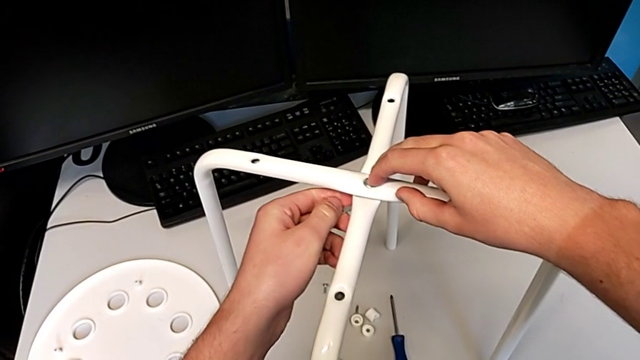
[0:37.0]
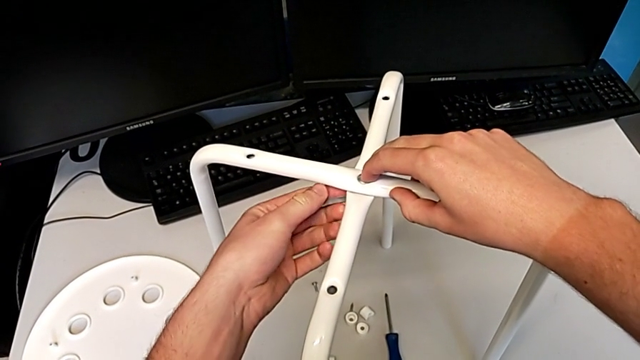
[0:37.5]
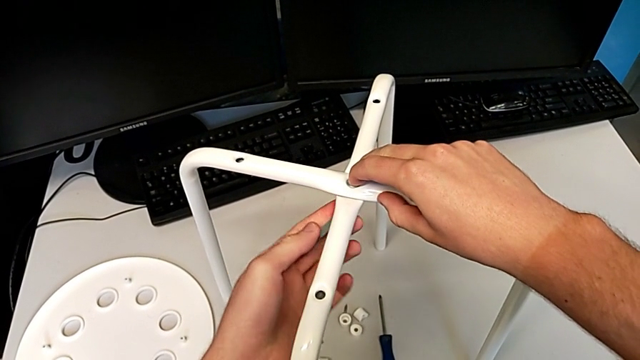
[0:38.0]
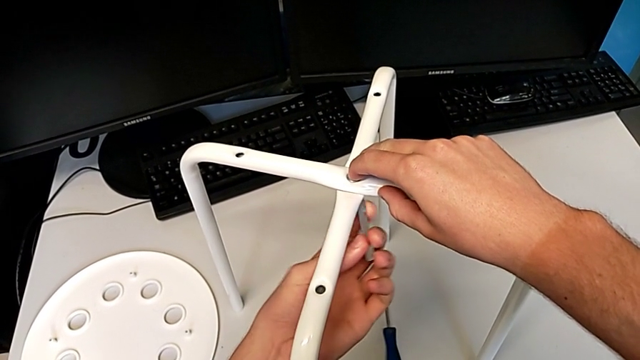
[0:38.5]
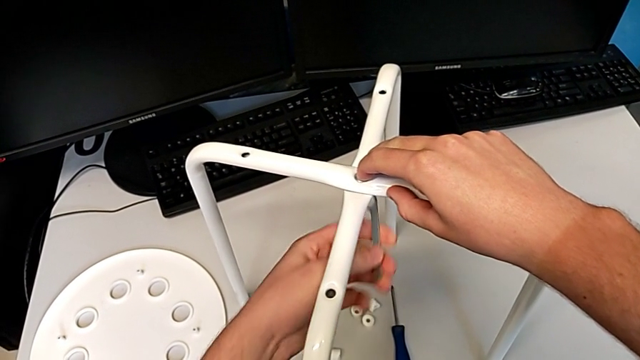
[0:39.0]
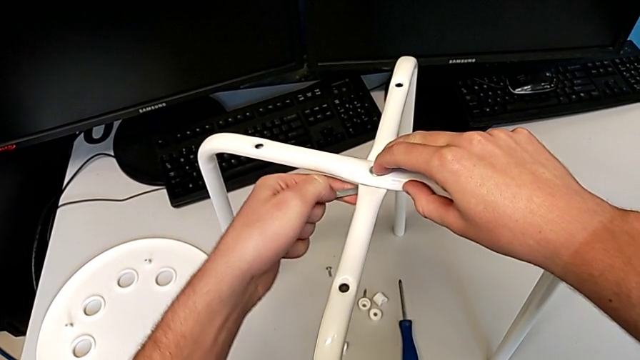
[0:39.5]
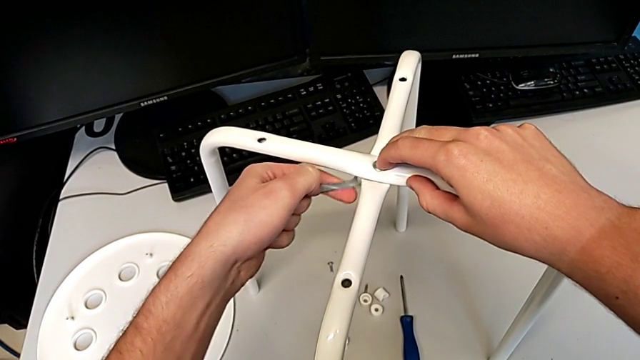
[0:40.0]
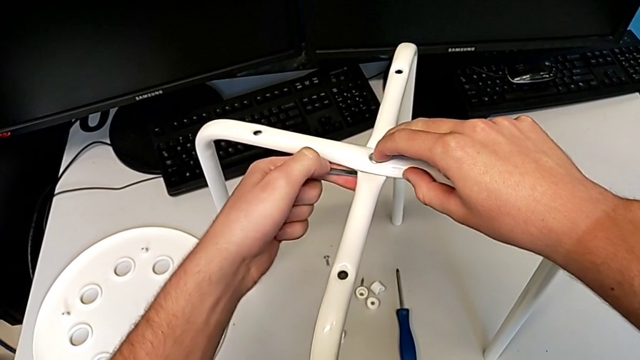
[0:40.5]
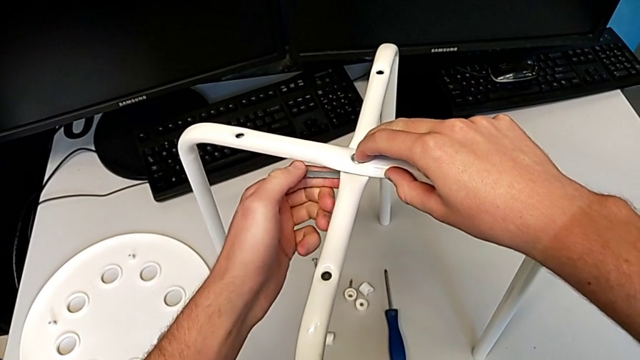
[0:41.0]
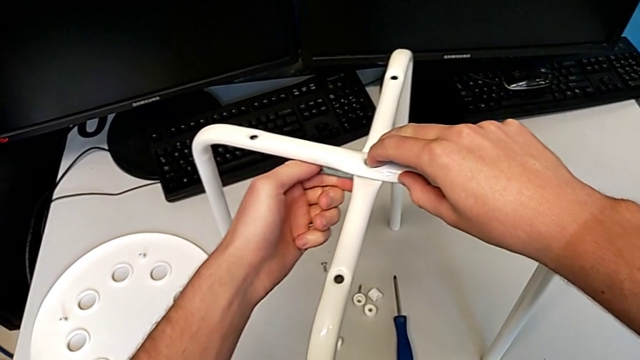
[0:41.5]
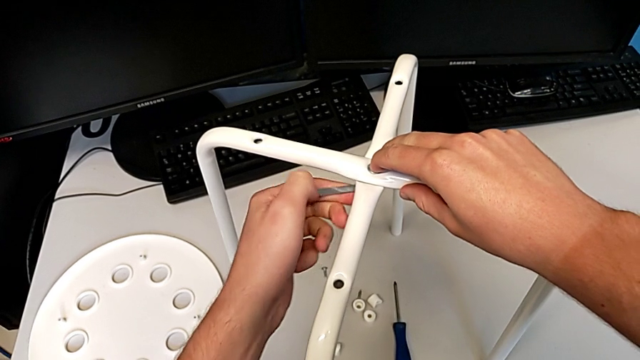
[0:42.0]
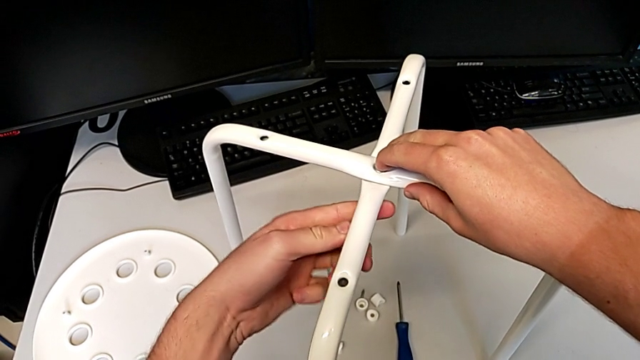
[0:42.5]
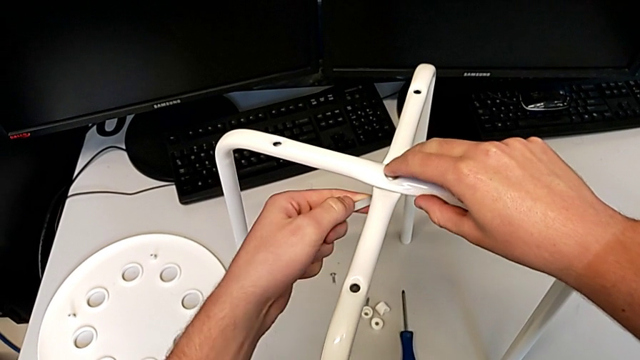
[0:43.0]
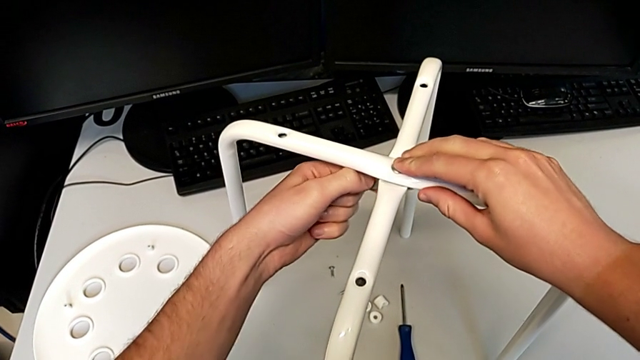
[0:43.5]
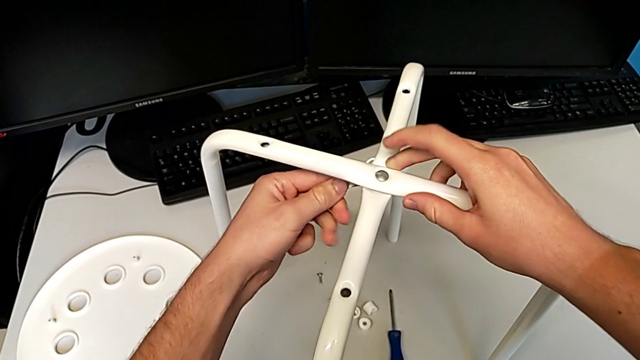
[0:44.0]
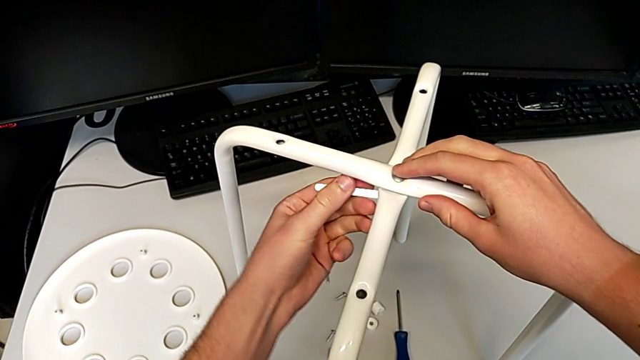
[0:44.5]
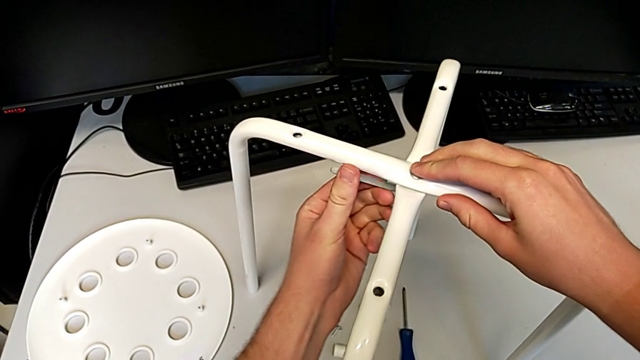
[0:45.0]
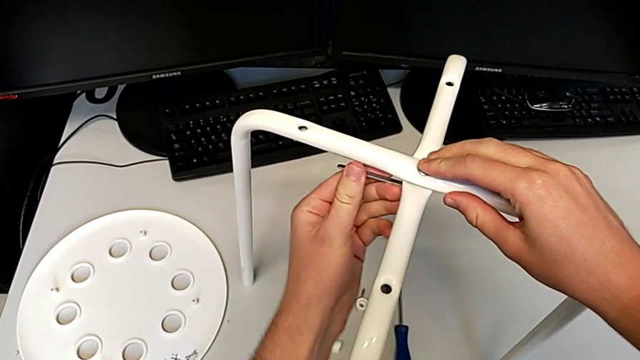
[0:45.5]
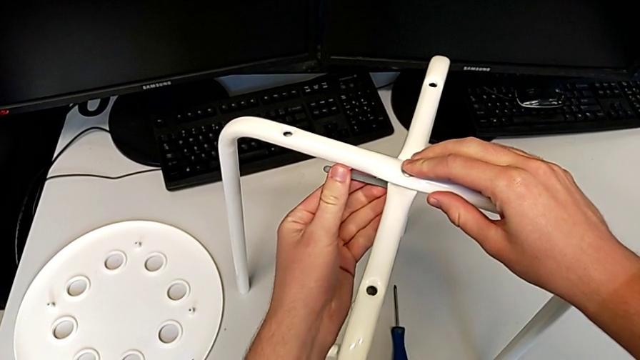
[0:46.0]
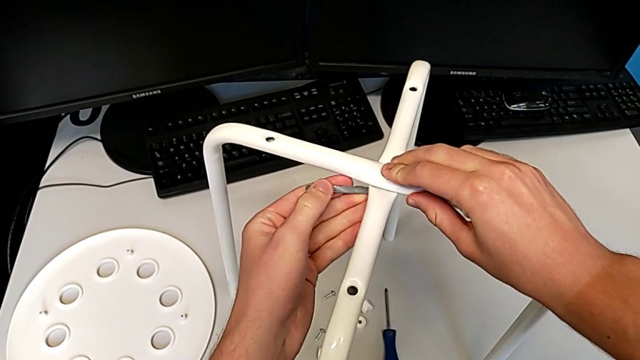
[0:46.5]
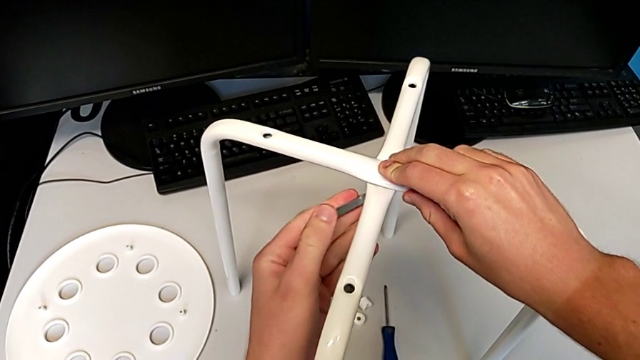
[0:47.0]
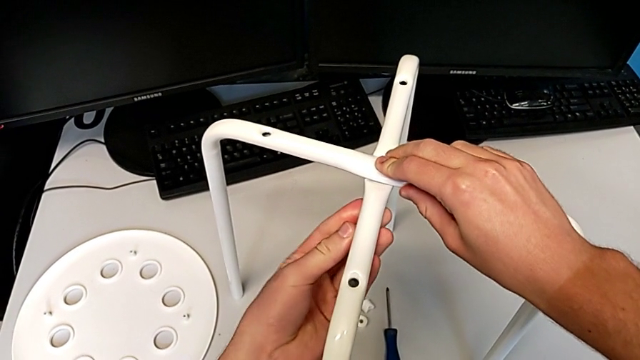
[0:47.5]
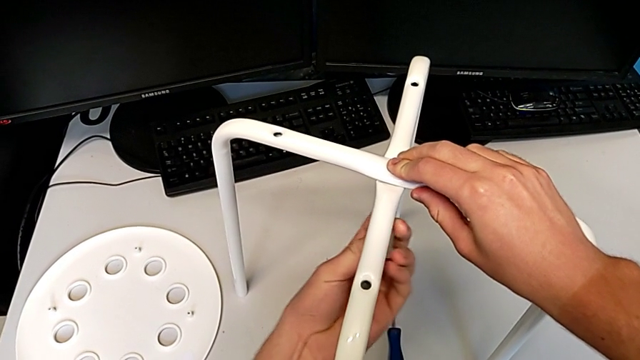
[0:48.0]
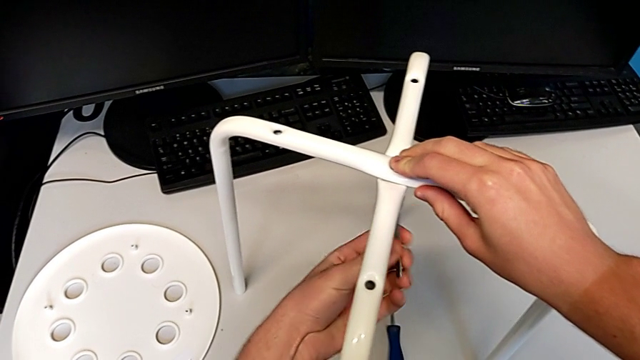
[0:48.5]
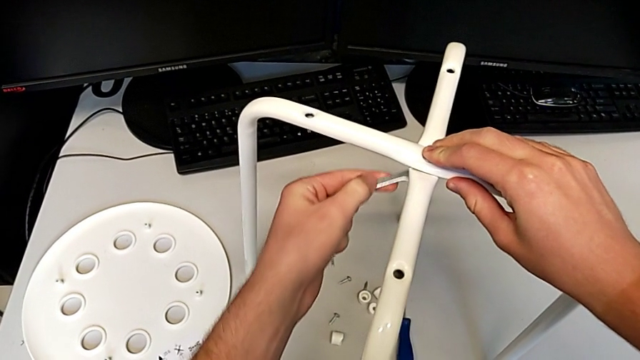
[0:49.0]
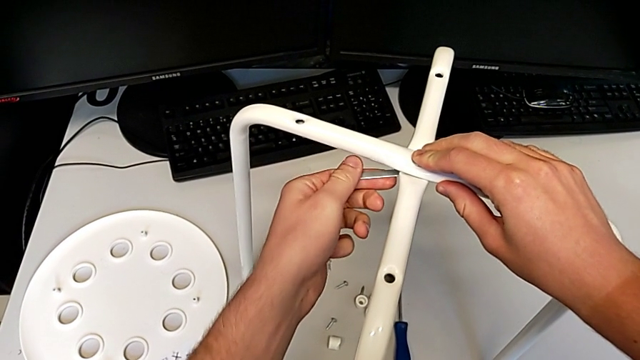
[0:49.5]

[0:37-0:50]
The camera wearer is assembling the stool legs. They insert the hexagonal wrench and begin to screw the hex nut.

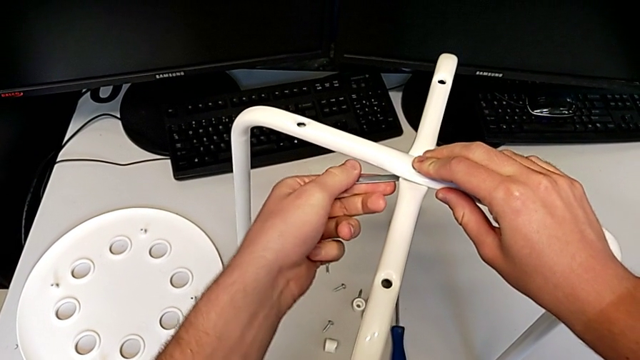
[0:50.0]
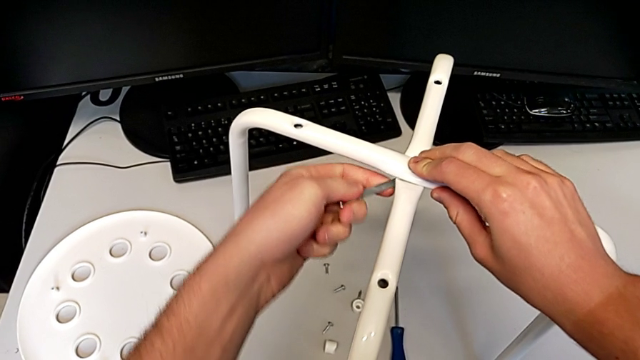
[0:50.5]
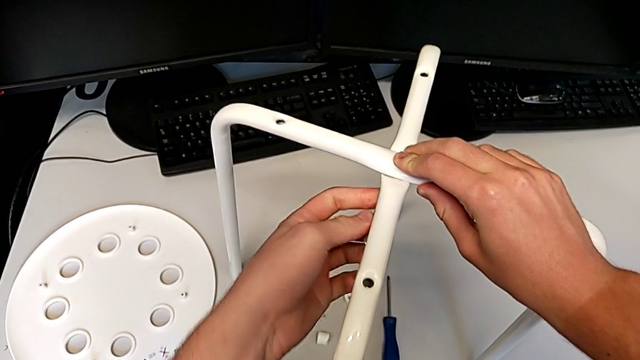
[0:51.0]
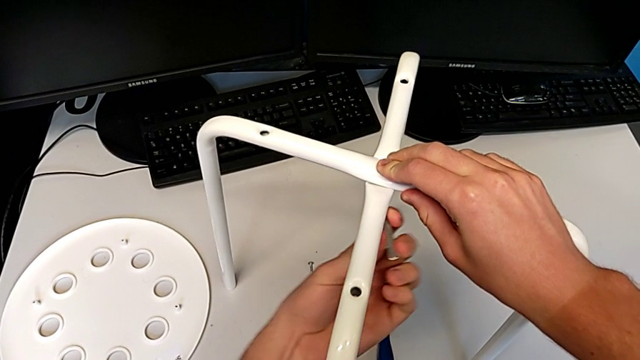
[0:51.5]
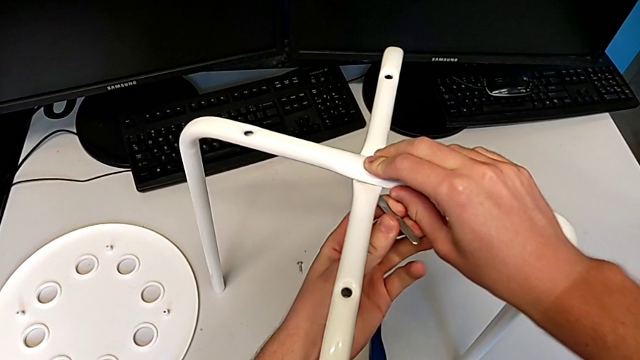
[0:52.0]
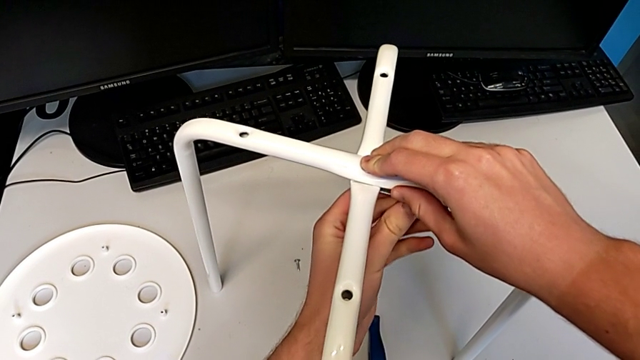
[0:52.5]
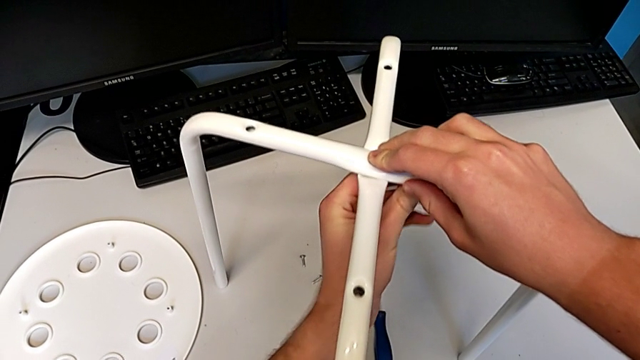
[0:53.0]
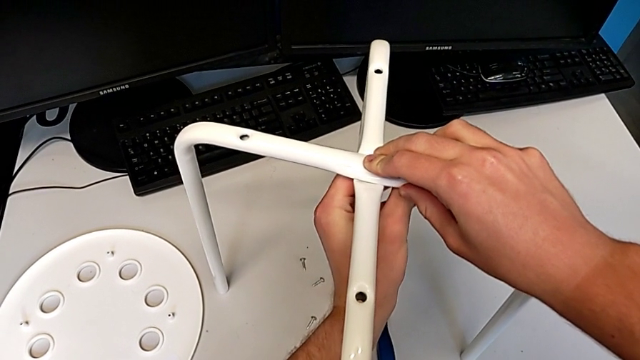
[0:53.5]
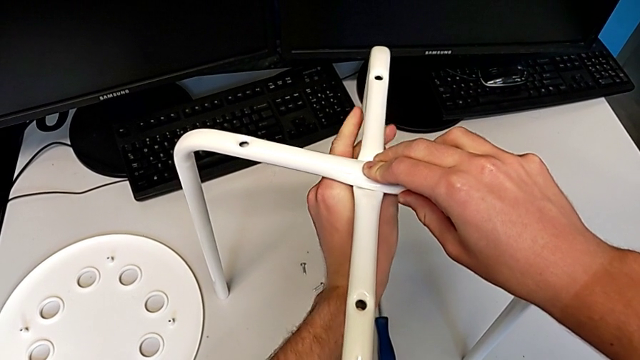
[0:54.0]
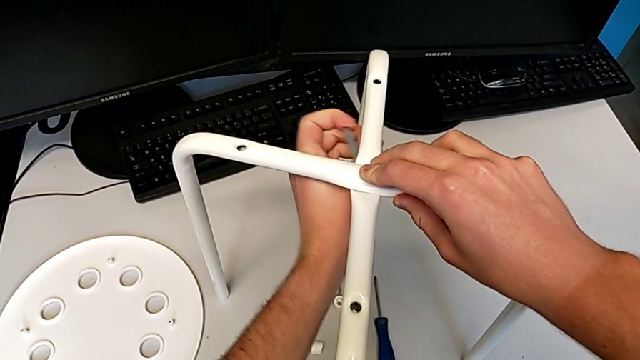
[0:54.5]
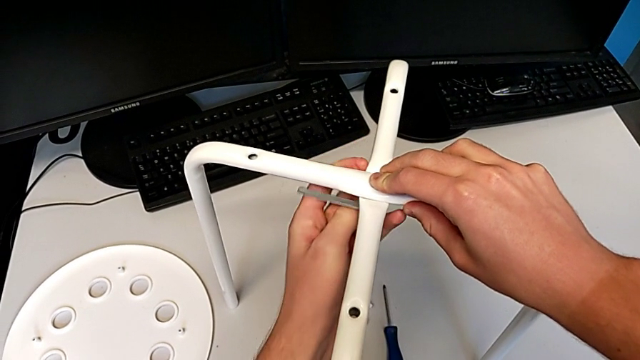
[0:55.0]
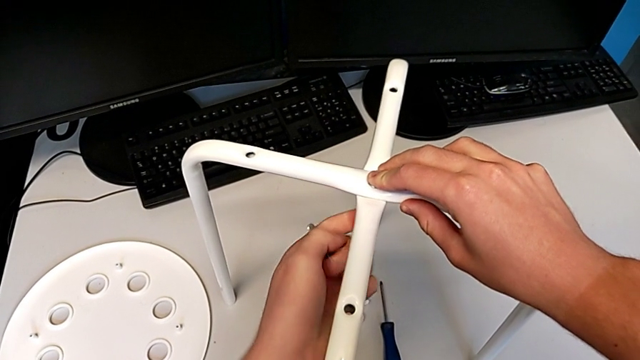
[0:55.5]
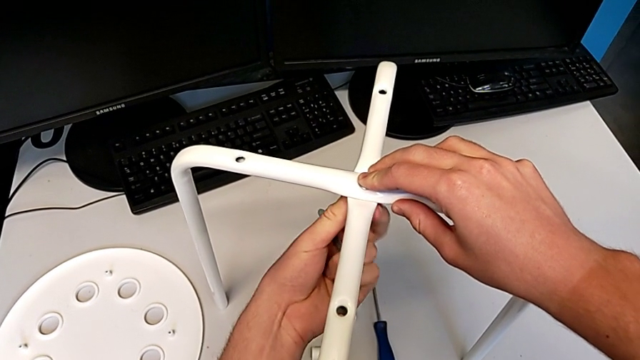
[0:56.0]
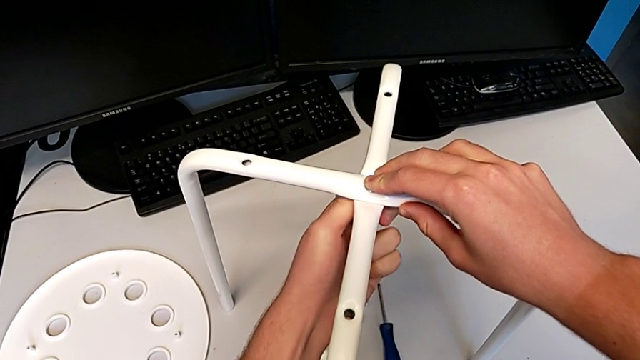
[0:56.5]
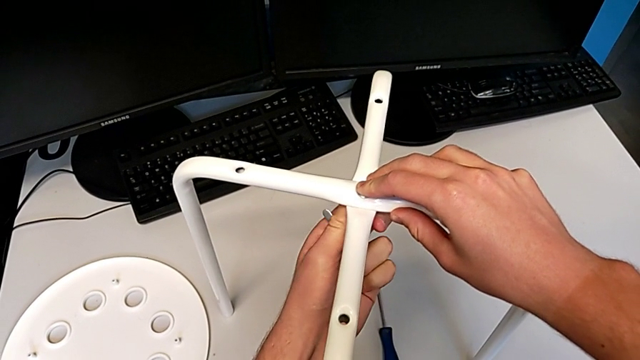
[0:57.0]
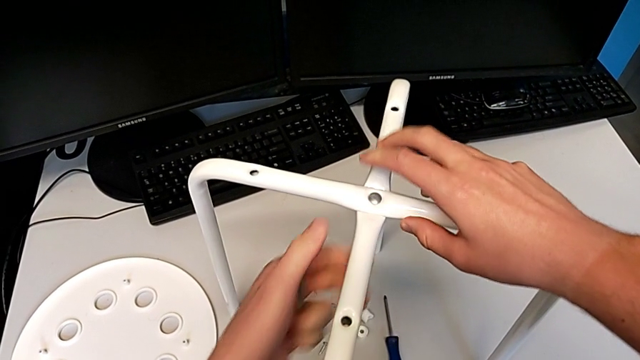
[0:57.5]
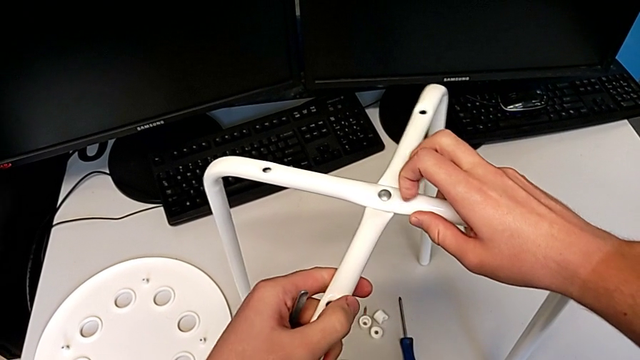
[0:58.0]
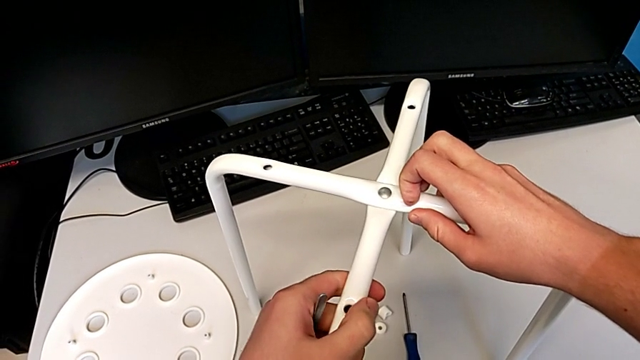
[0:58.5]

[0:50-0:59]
The camera wearer is assembling the stool legs. They keep screwing the hex nut, withdraw the hexagonal wrench, screw the hex nut and slide the leg.
